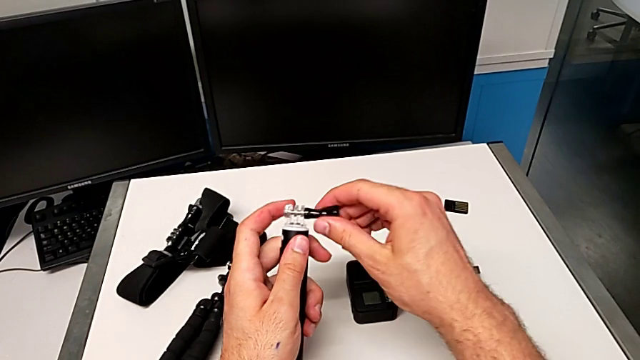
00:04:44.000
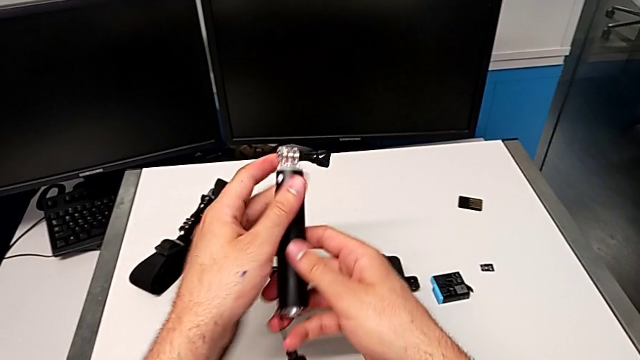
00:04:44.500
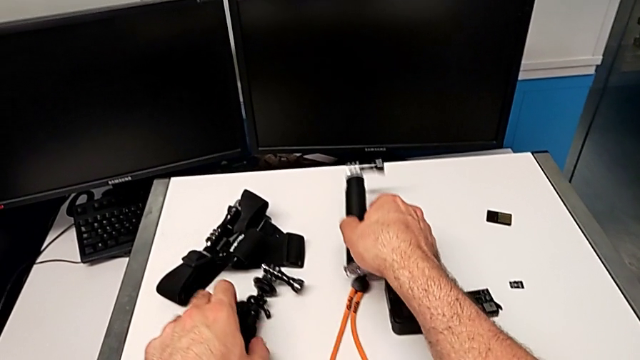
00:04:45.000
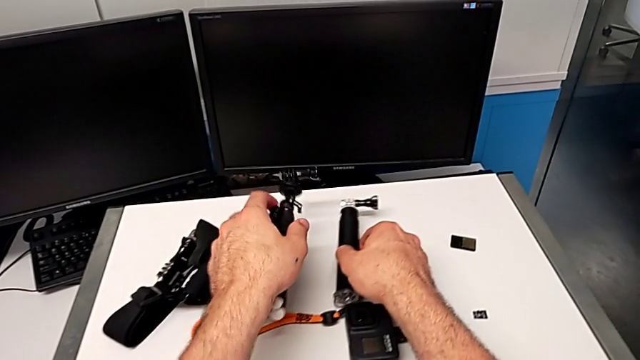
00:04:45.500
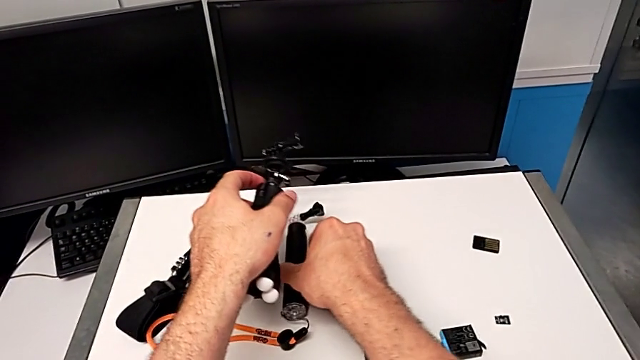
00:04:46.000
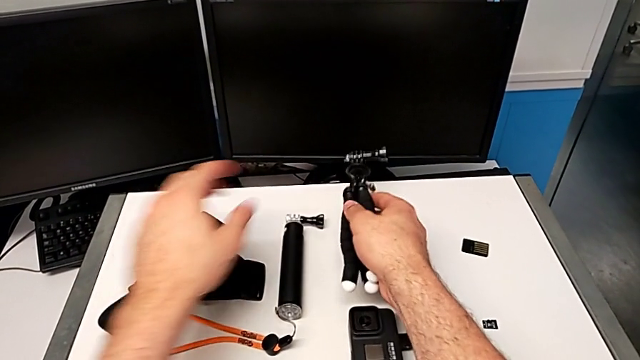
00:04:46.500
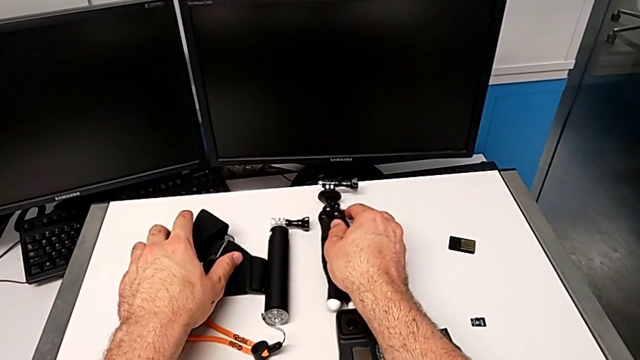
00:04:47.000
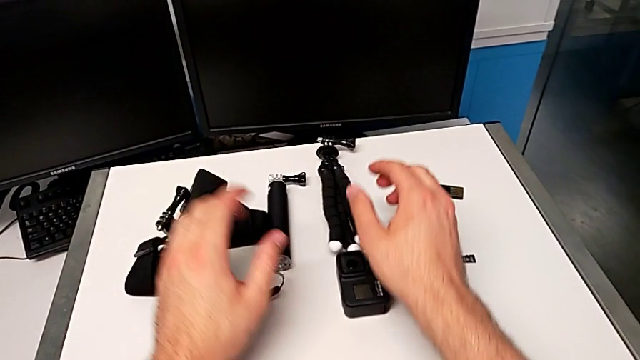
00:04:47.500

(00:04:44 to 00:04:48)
The camera wearer is disassembling the handheld grip for the GoPro. They drop the handheld grip twice.
